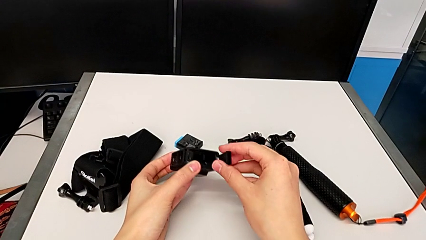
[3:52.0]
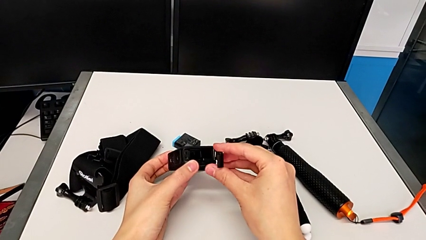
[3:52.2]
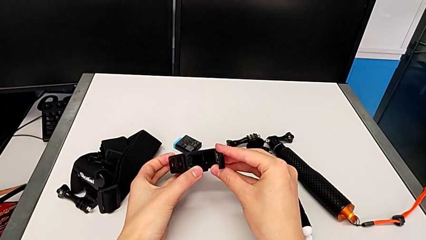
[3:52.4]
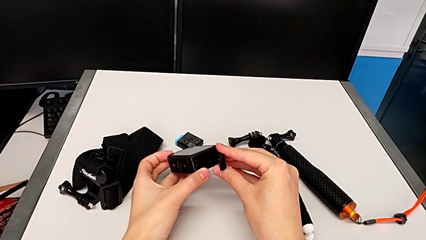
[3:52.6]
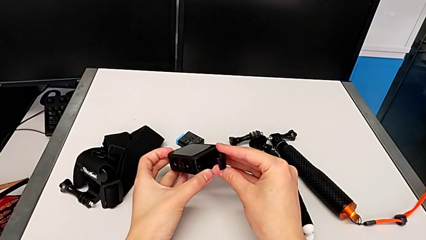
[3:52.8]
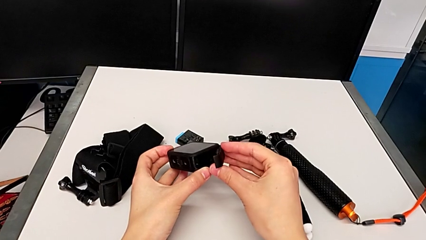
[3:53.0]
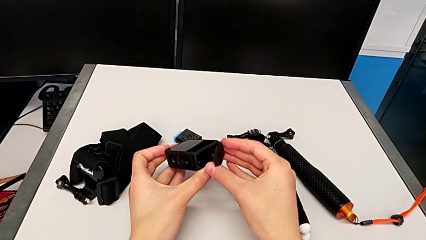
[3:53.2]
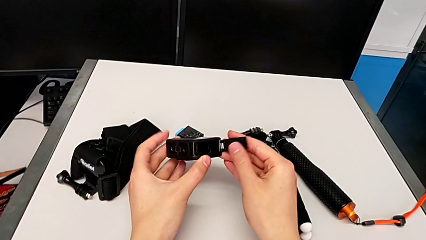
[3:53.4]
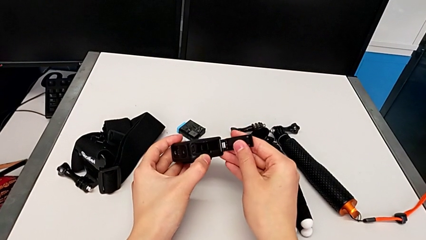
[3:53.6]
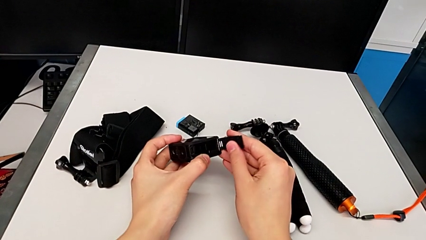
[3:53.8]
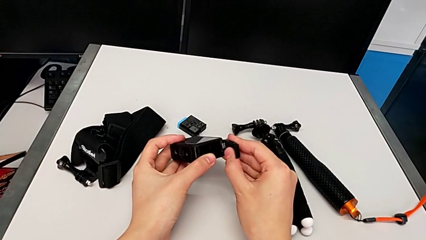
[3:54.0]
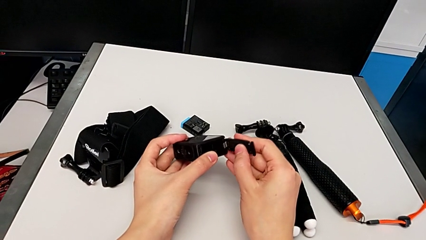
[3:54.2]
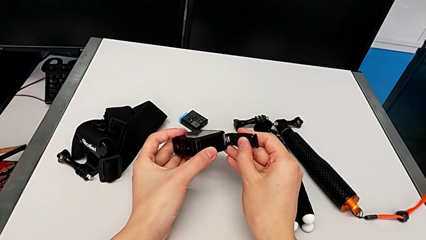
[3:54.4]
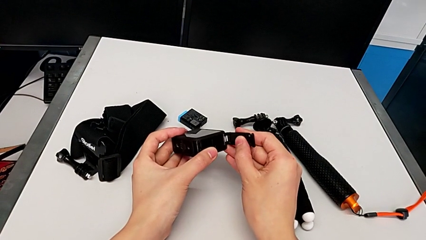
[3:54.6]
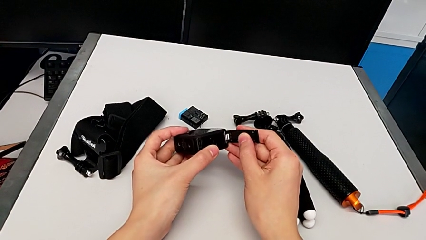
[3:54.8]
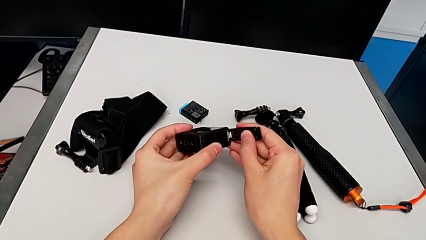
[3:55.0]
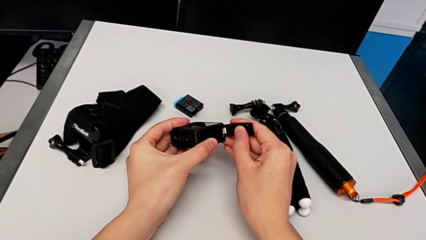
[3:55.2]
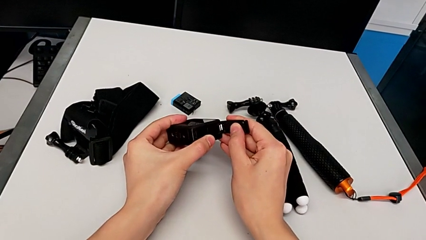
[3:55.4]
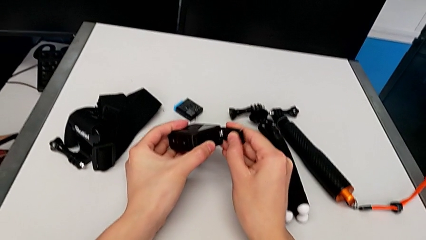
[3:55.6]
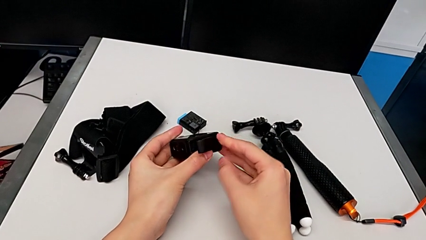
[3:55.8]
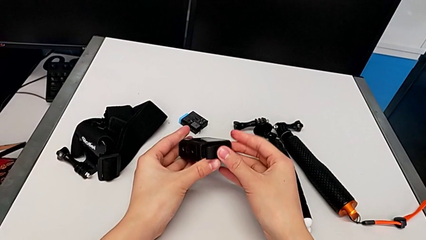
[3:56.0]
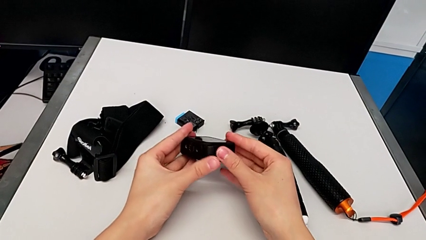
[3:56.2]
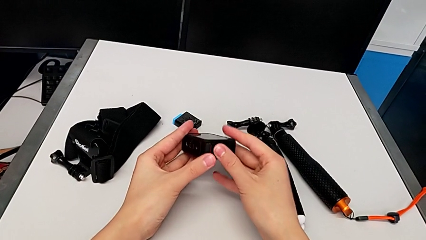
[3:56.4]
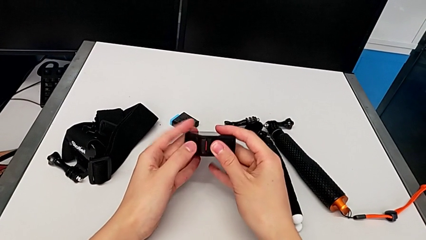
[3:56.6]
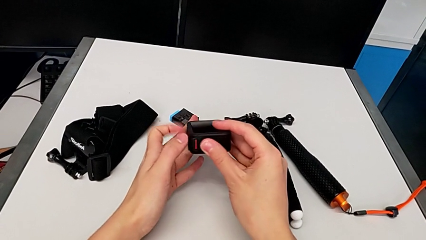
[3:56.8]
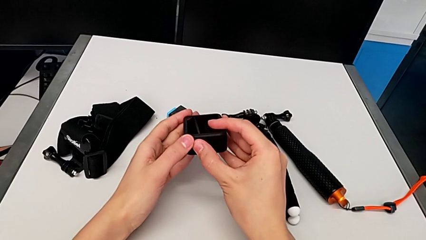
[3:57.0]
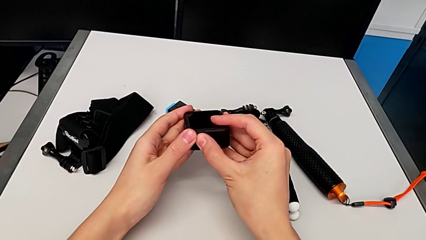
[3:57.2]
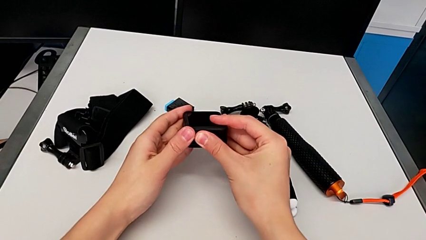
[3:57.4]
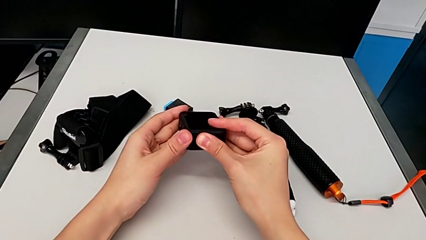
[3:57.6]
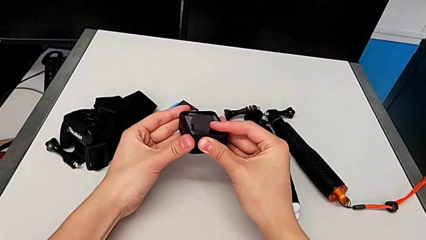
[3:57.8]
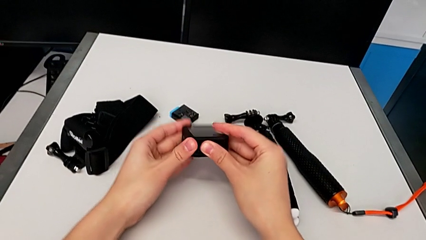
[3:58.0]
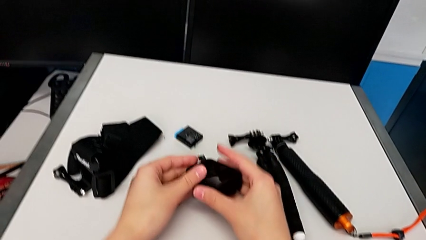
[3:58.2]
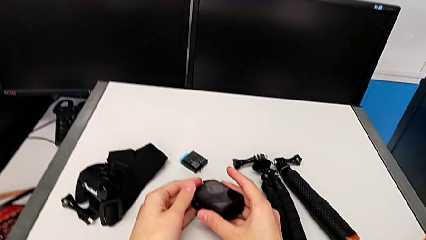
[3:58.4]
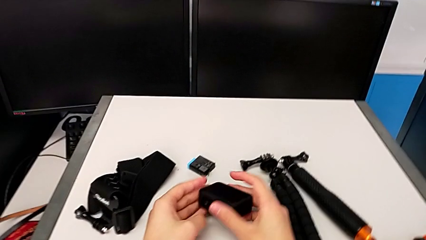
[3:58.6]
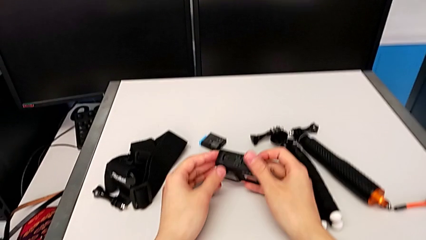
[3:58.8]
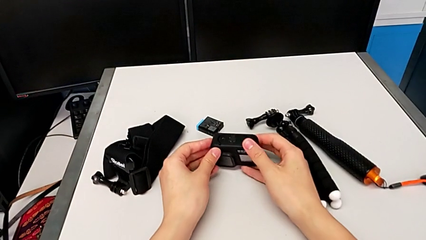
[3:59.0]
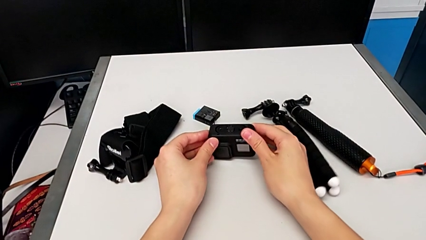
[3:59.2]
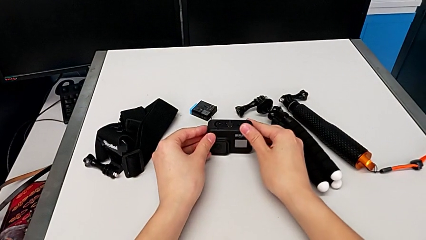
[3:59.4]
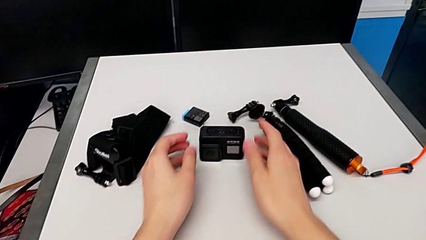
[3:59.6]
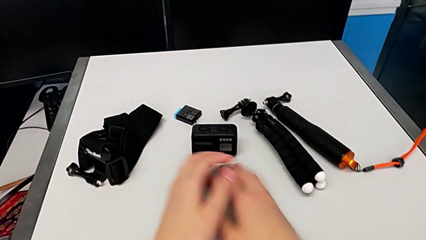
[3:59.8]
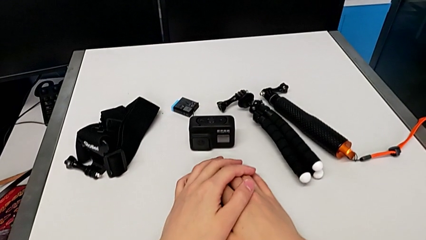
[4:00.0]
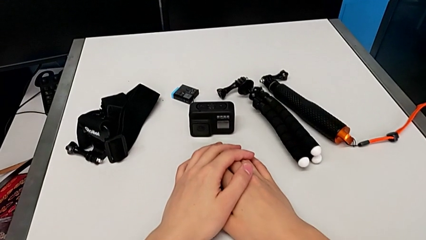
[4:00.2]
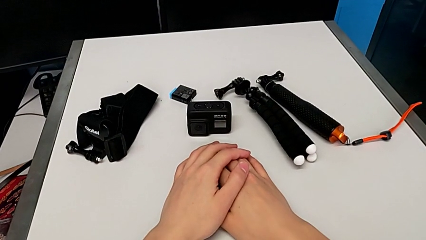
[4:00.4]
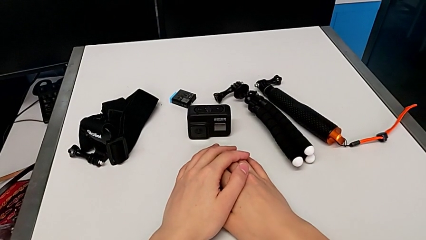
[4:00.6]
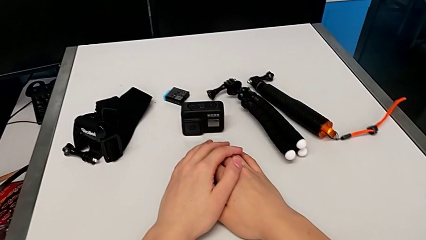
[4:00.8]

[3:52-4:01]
The camera wearer is changing the micro SD card for the GoPro. They keep assembling the battery door and place the GoPro.

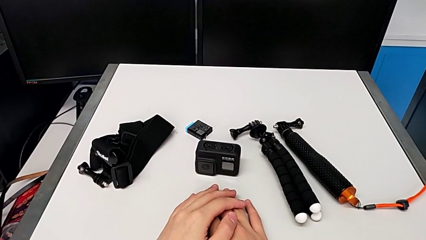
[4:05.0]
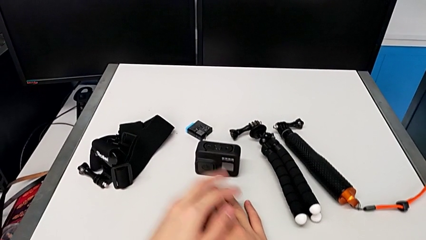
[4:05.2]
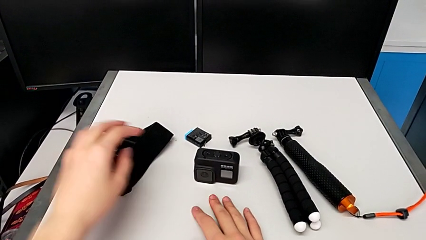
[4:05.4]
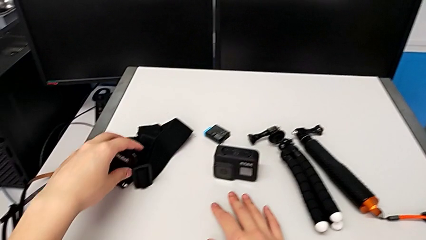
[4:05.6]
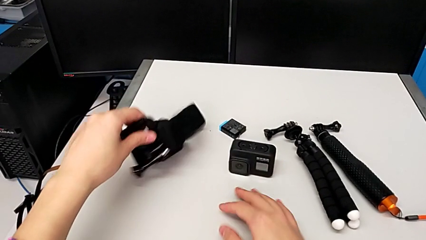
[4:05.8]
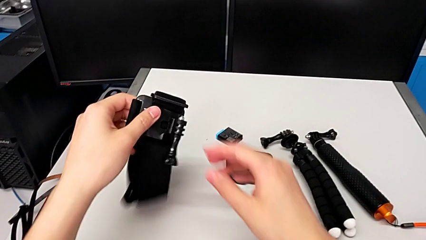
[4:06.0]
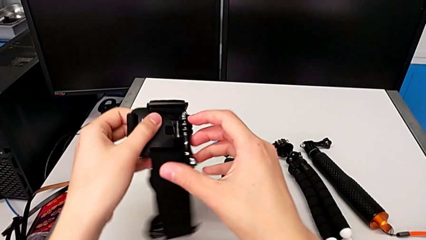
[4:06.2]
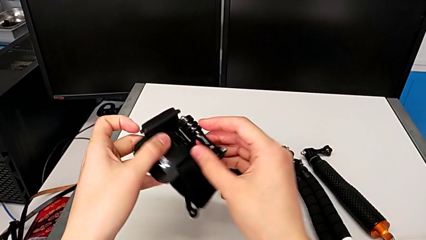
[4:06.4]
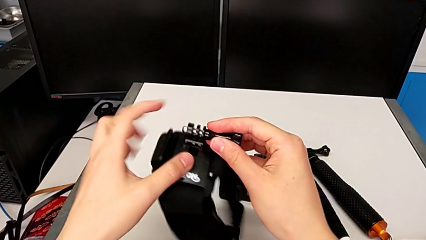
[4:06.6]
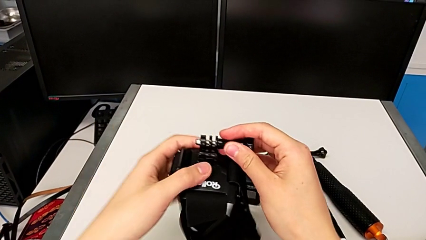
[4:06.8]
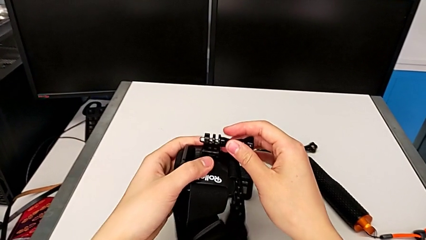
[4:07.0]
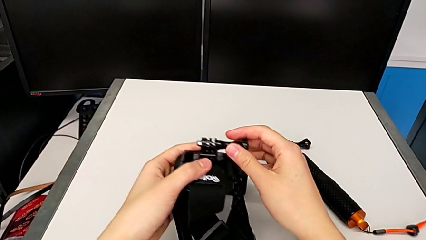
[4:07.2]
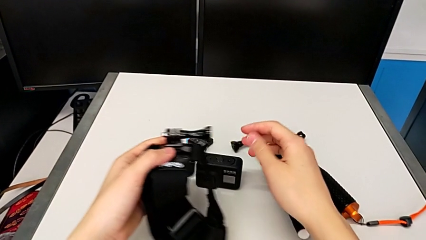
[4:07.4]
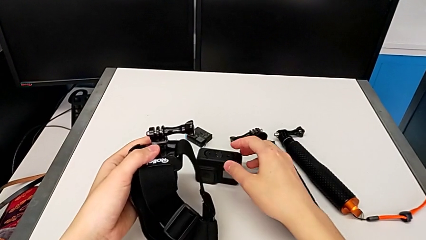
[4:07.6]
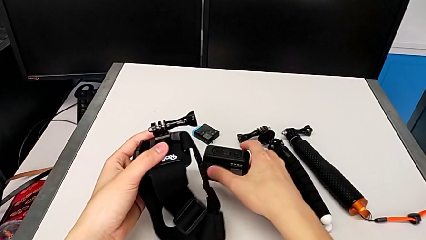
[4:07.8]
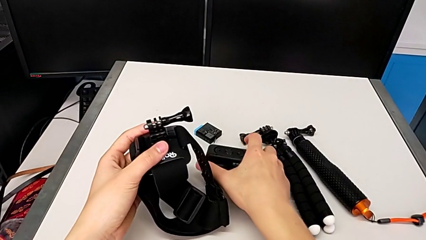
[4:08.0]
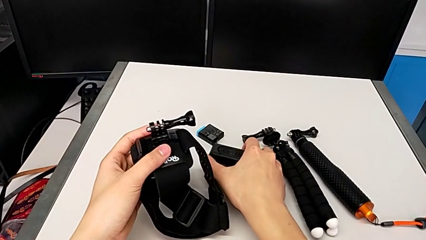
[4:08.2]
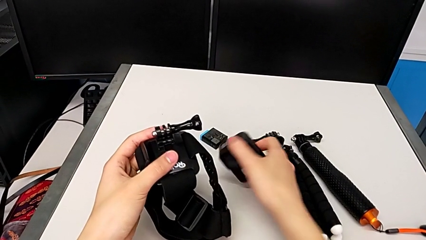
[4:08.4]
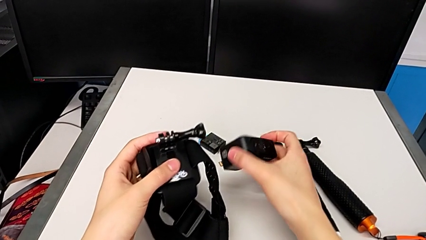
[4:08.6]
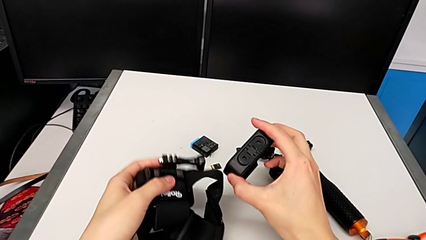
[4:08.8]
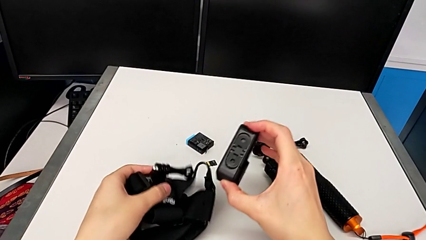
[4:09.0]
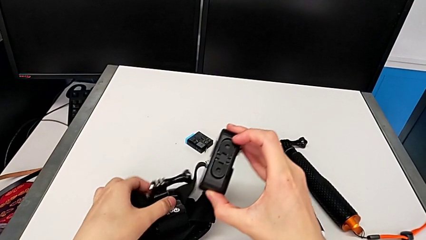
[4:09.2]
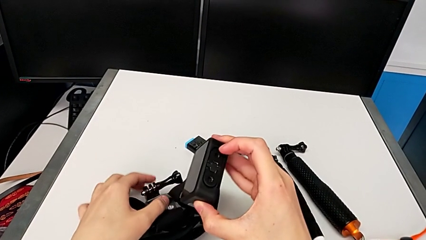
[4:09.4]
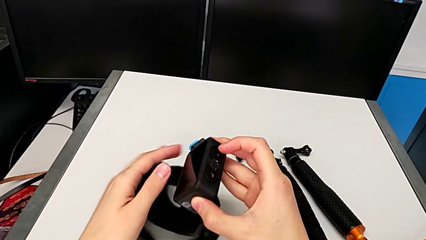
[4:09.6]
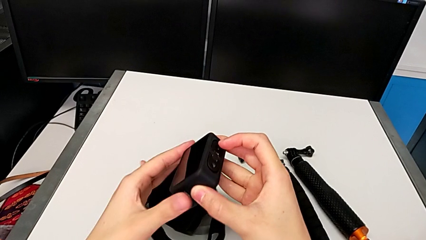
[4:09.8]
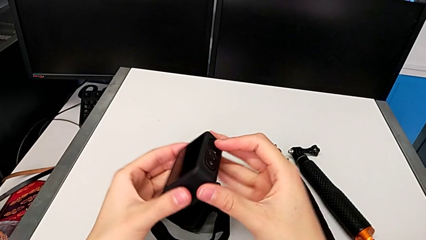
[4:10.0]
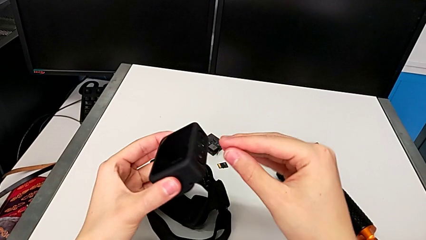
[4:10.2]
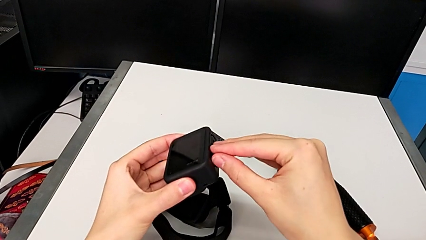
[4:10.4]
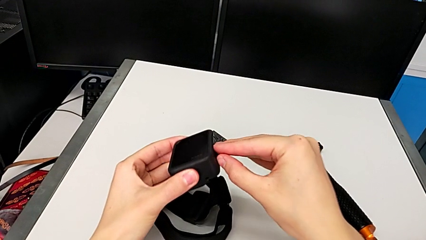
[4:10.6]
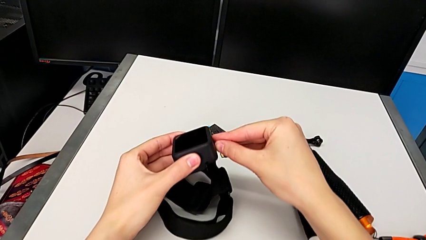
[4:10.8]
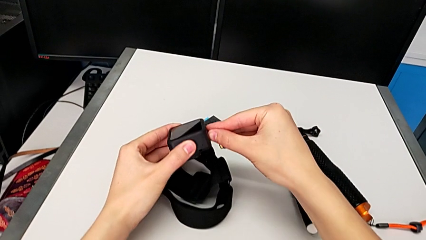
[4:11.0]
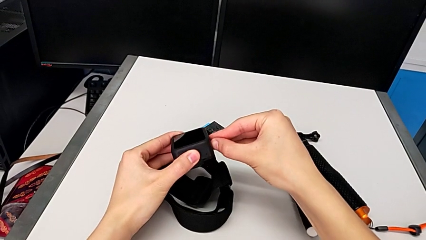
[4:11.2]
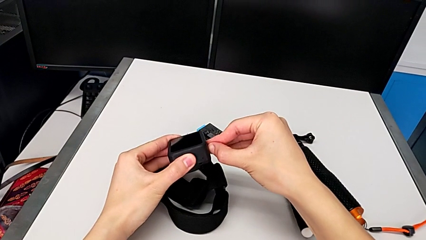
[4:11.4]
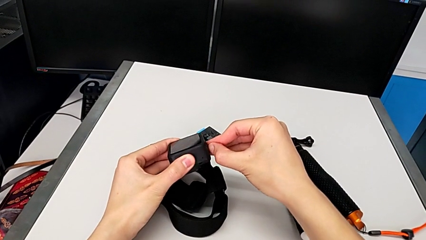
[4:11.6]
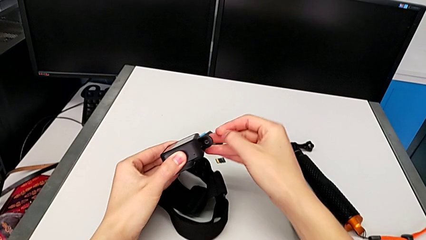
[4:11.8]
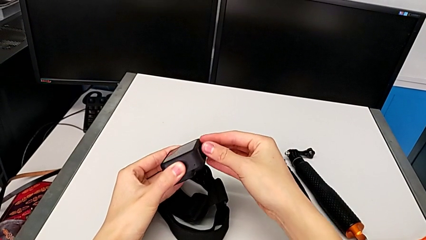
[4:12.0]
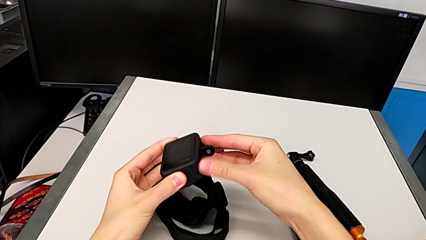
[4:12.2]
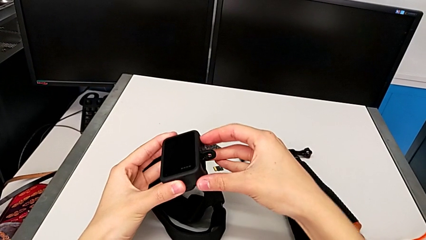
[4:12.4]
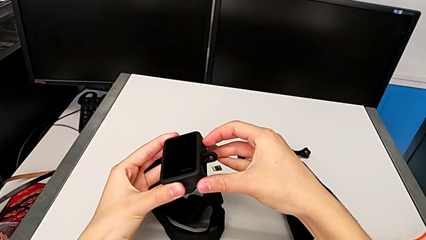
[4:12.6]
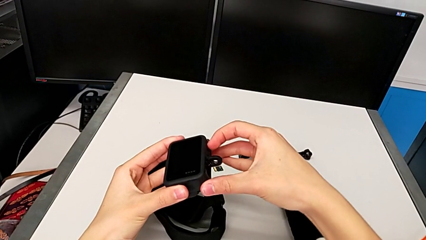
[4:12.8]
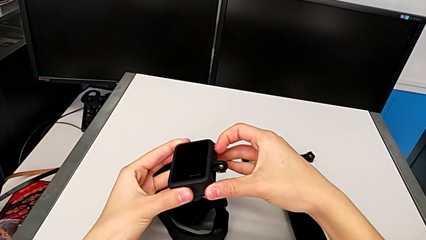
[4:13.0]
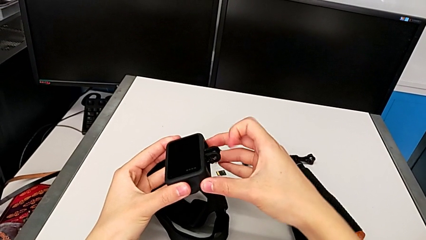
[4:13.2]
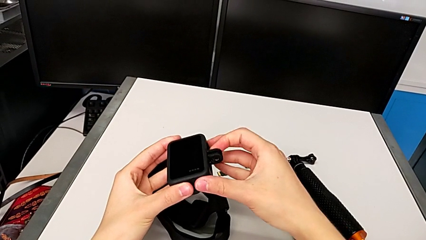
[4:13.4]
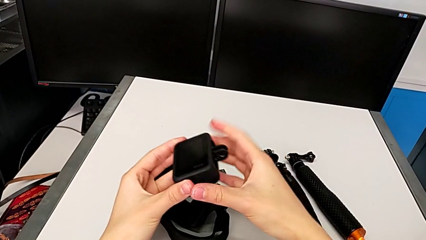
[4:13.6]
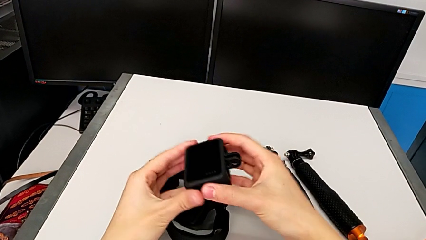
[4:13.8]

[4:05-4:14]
The camera wearer is assembling the strap onto the GoPro. They grab the strap, grab the GoPro and pull the mount tabs.
